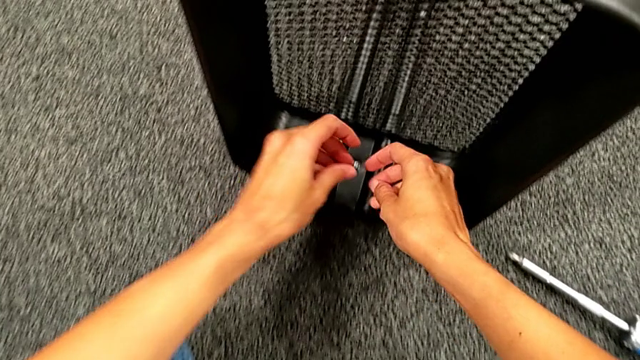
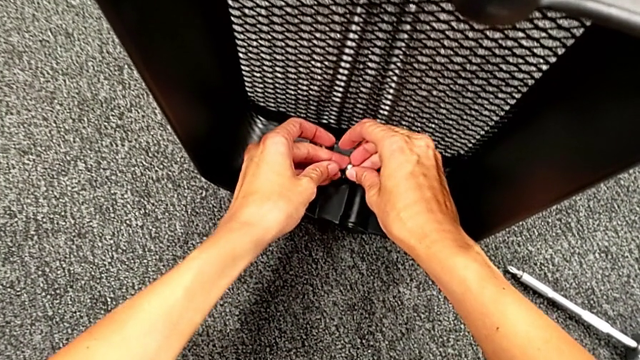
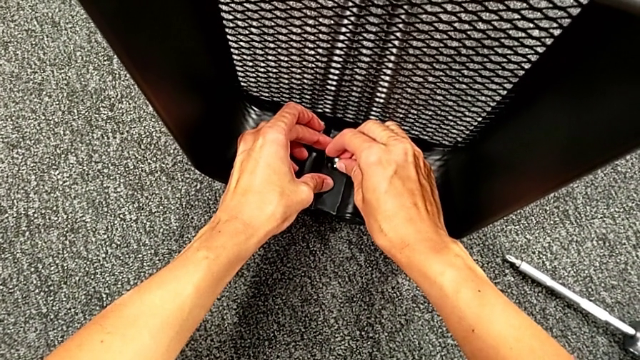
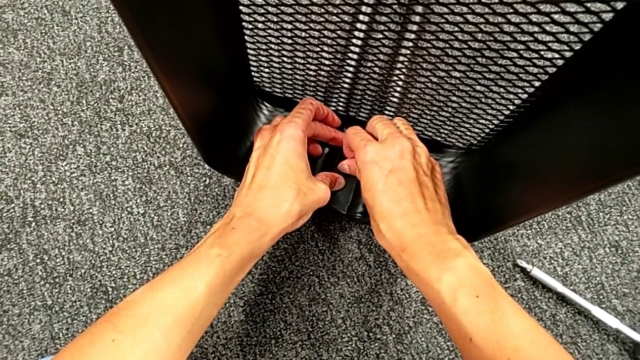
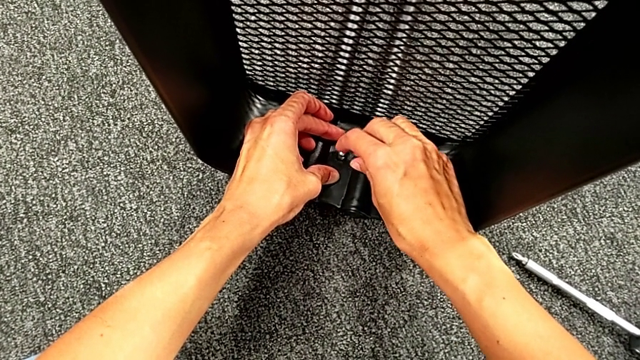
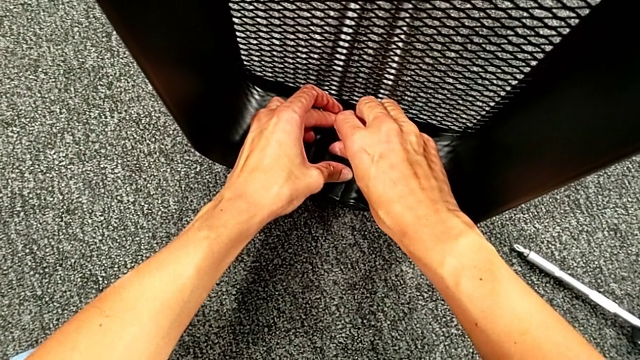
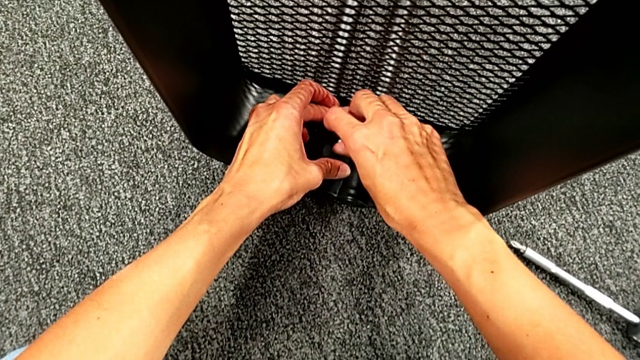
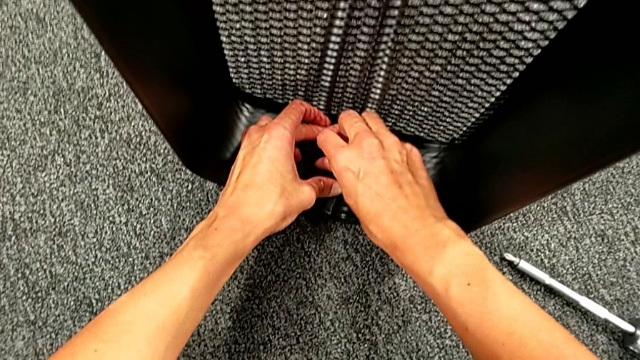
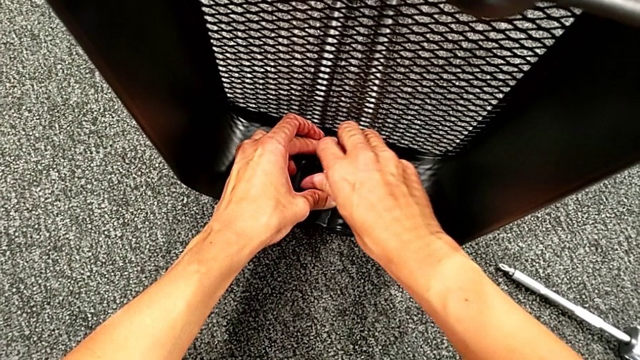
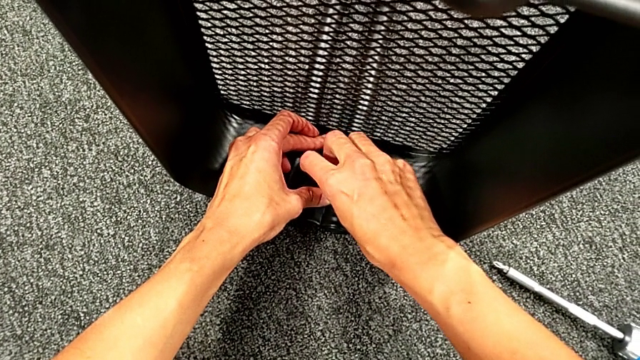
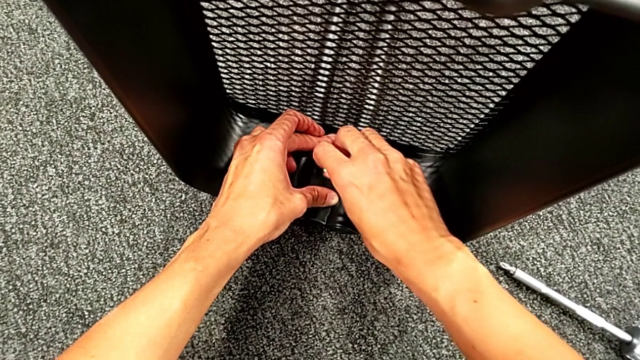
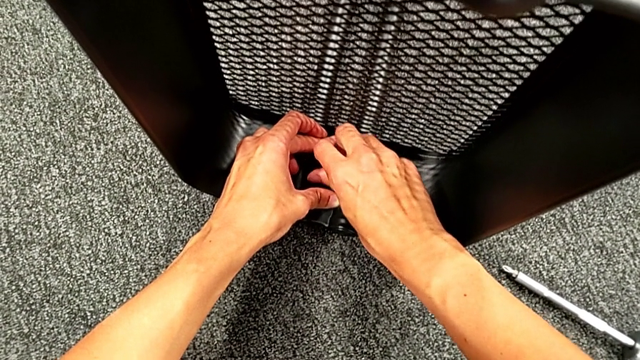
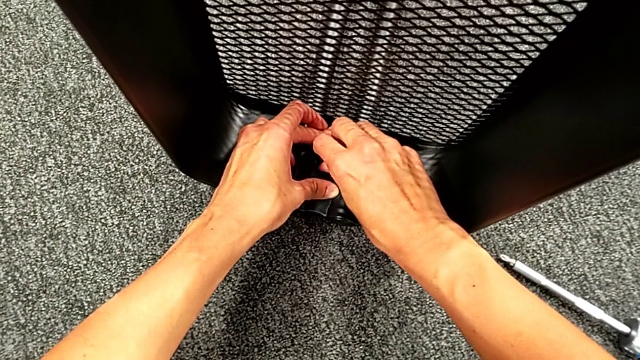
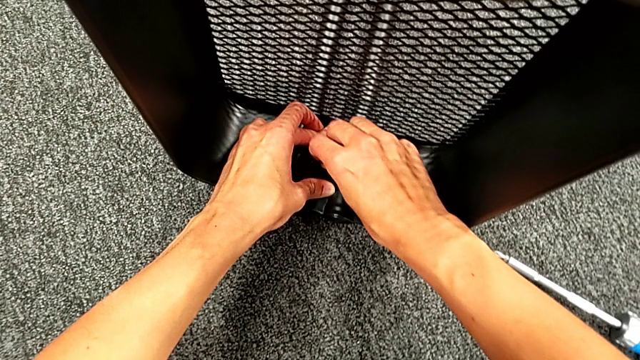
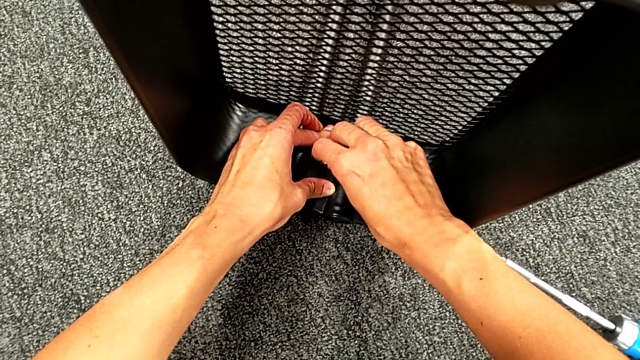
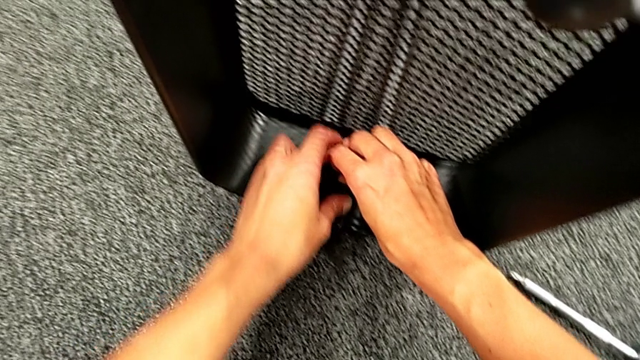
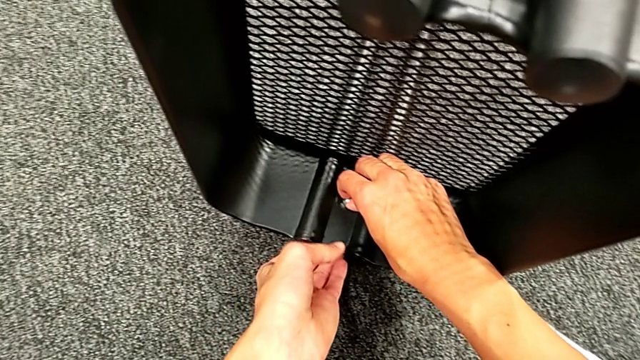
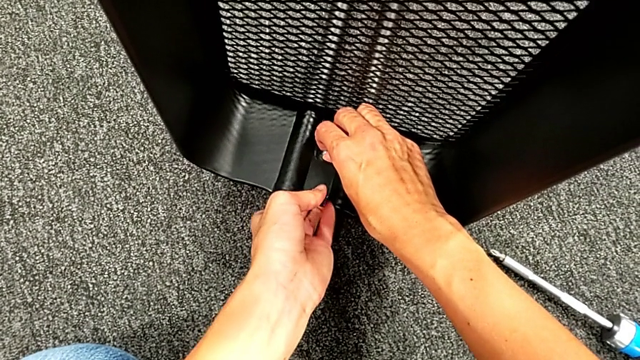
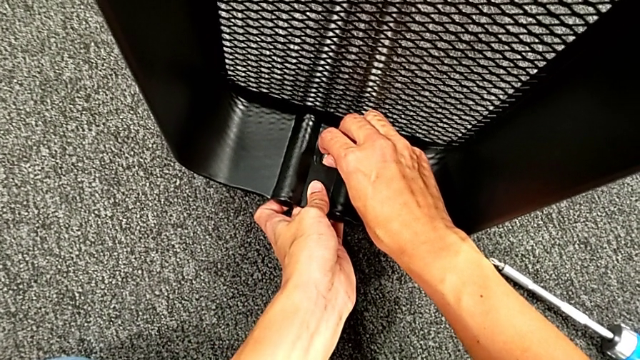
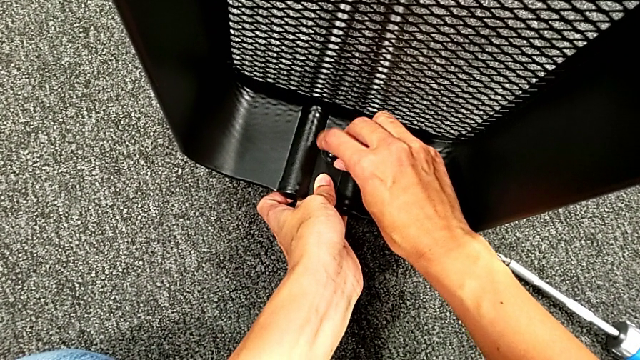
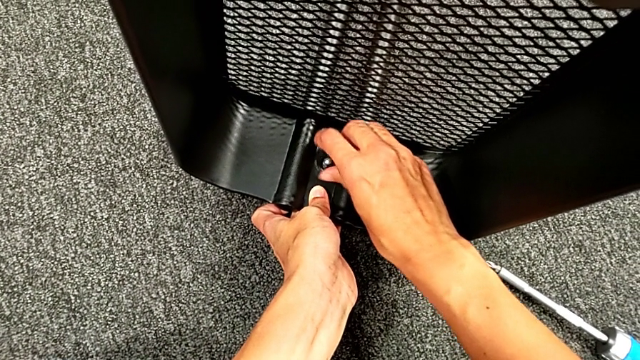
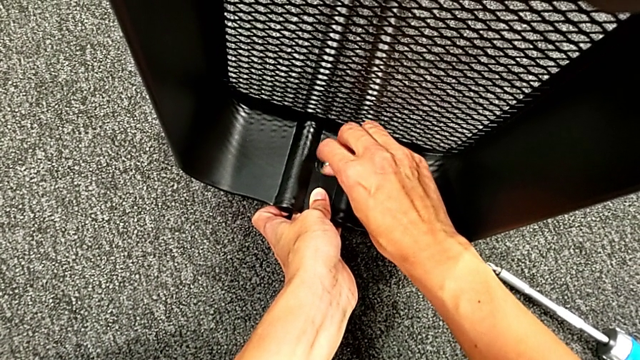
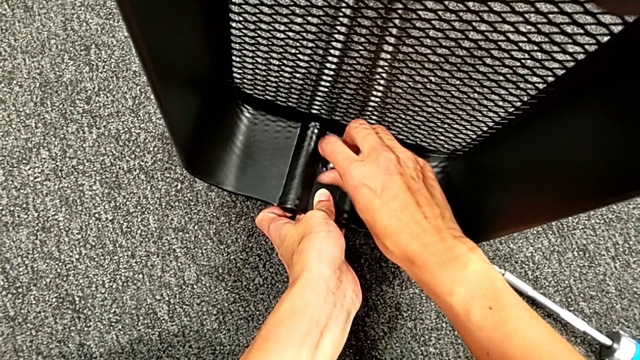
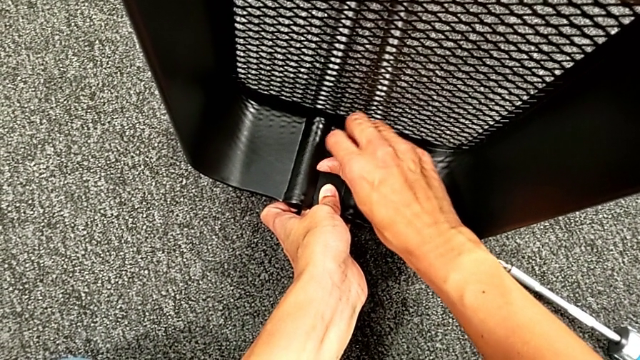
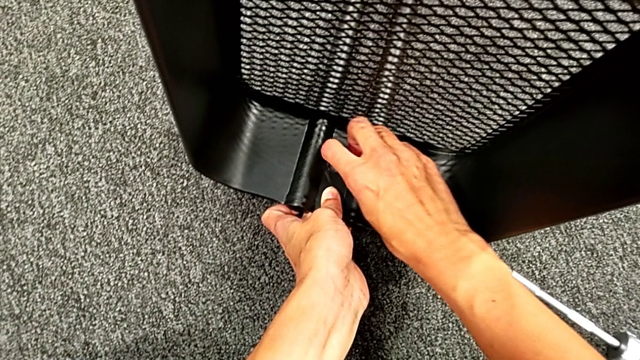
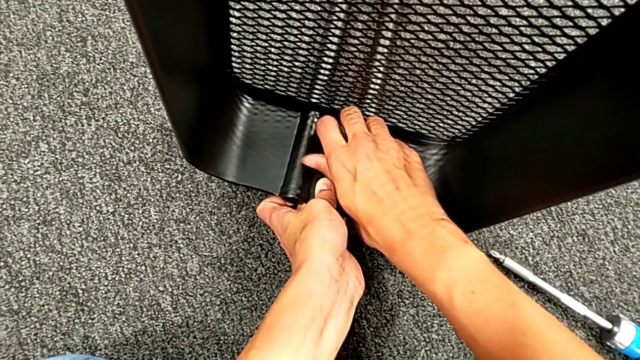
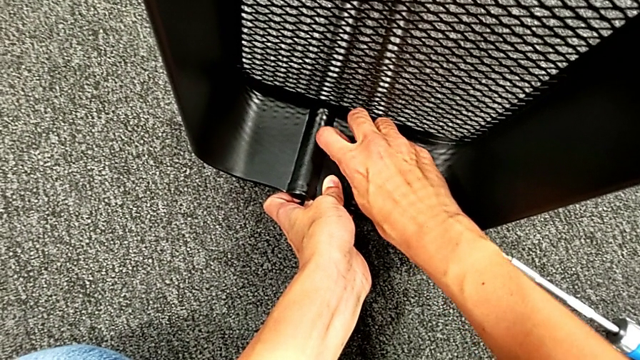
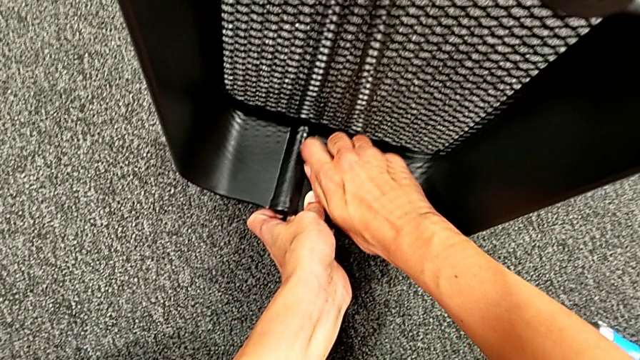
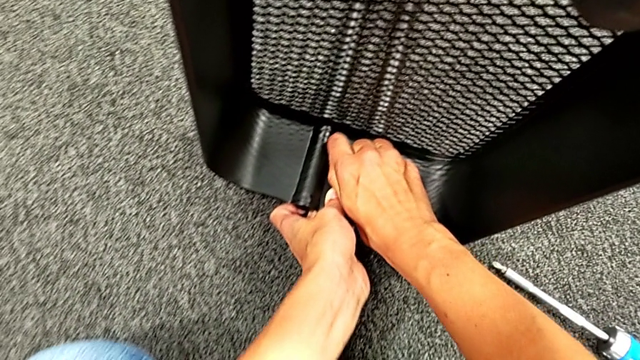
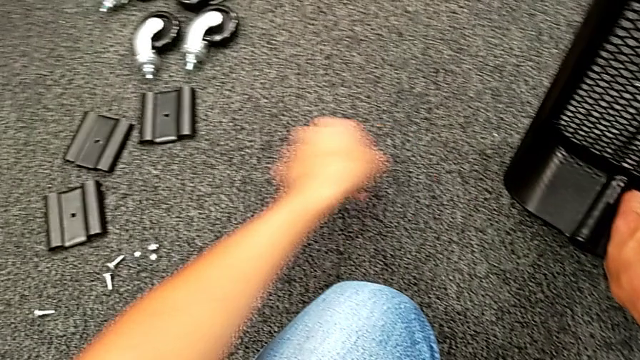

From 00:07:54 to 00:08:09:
The camera wearer is placing the black grid tray between the side bars. They place the first hexagon cap nut and screw it.

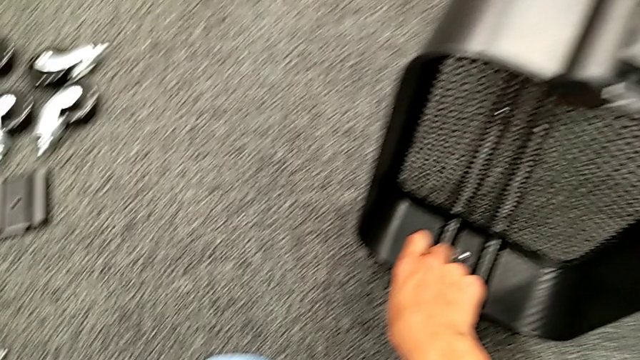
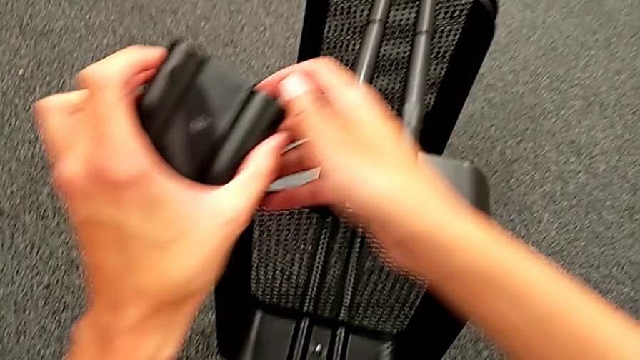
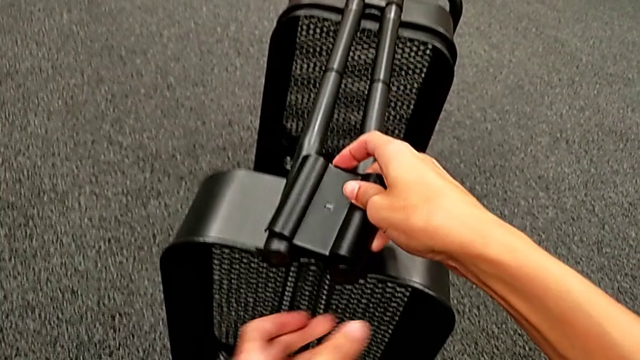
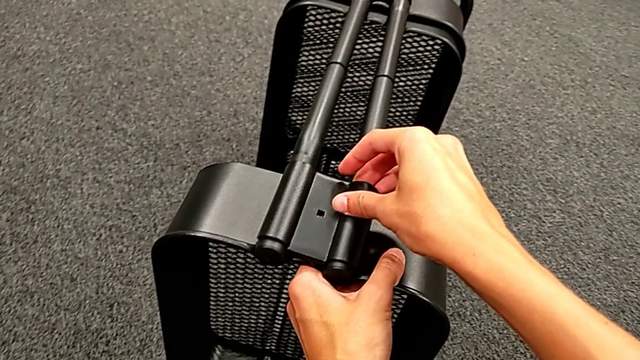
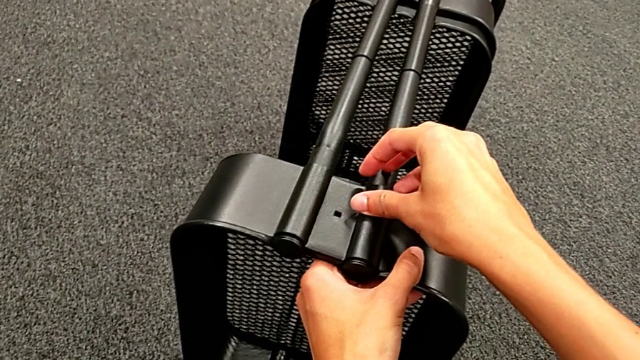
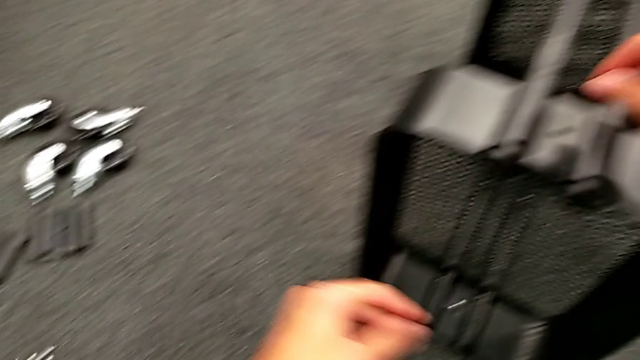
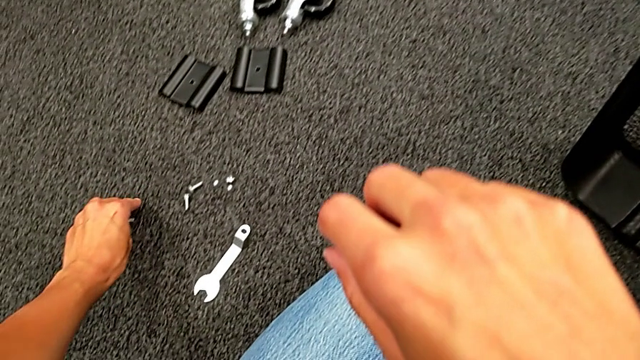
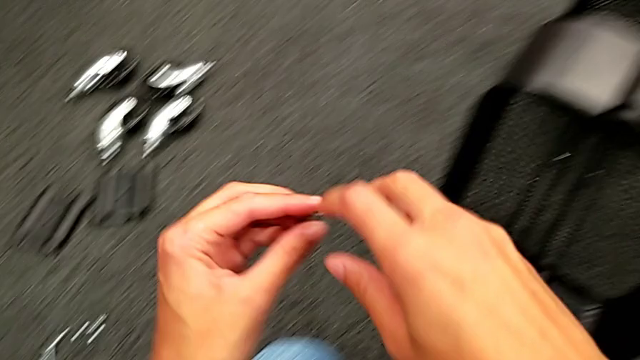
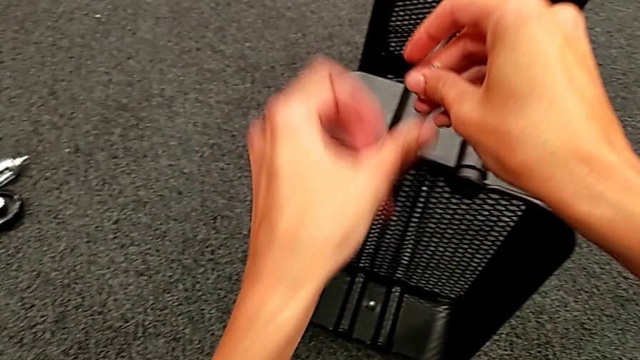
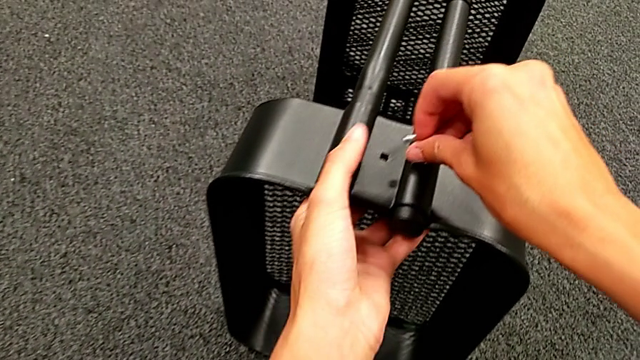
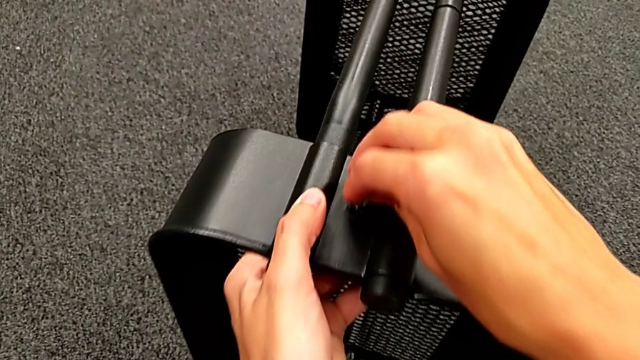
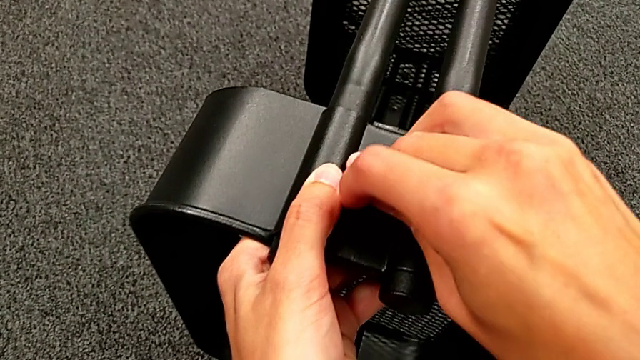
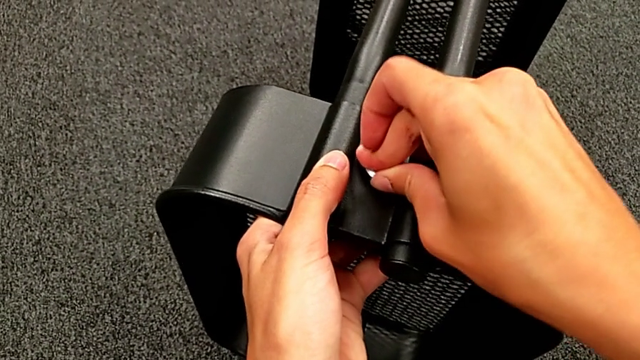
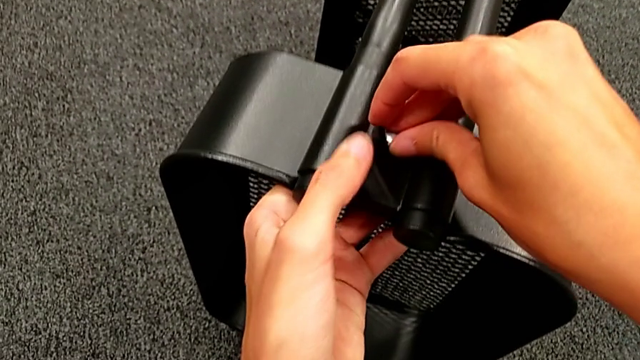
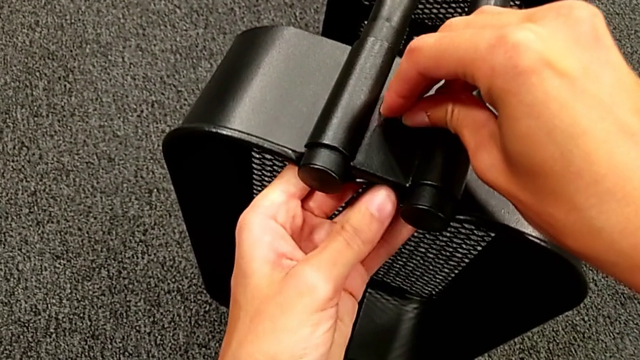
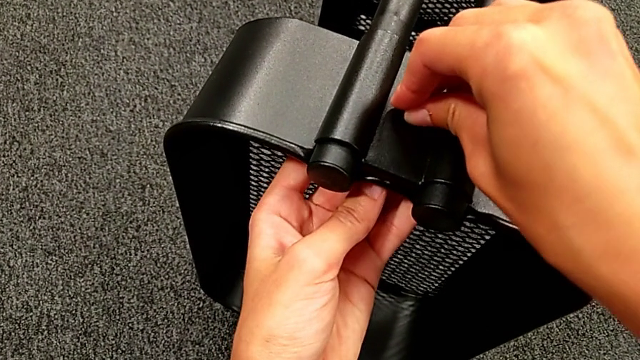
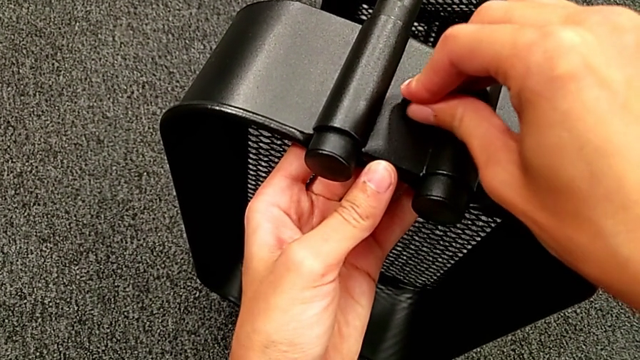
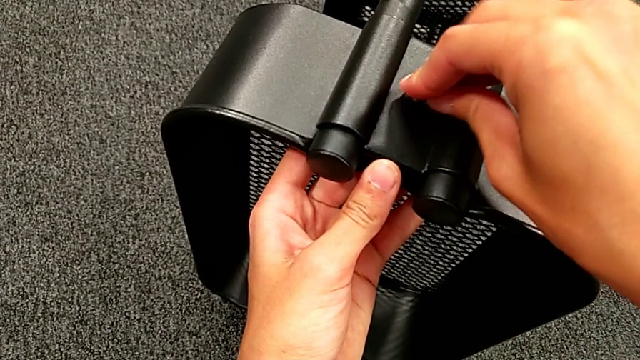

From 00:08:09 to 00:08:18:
The camera wearer is placing the black grid tray between the side bars. They grab the second bracket, place it, grab the second bolt and insert it.
